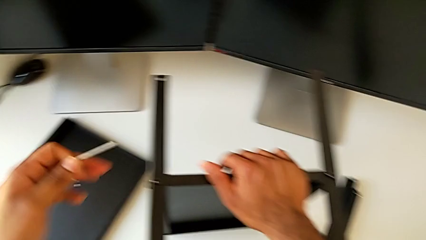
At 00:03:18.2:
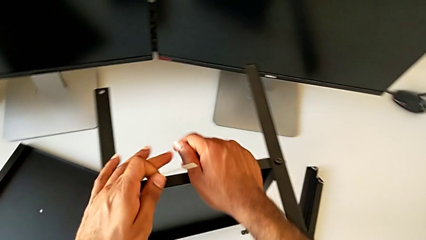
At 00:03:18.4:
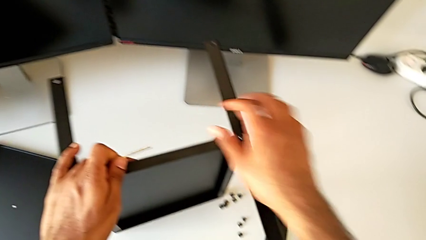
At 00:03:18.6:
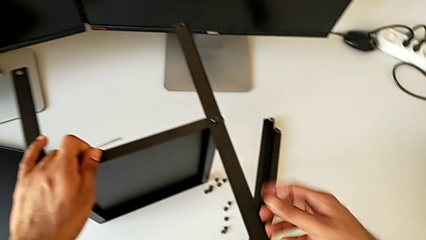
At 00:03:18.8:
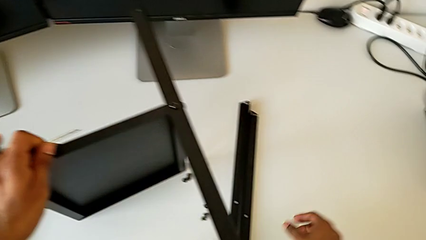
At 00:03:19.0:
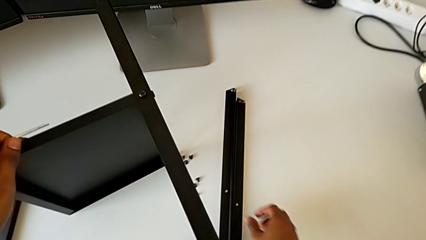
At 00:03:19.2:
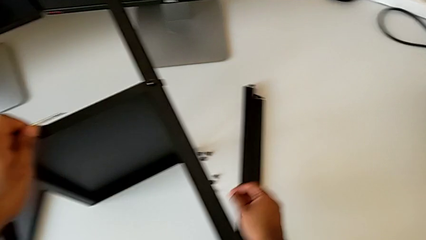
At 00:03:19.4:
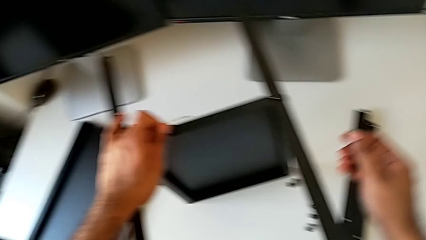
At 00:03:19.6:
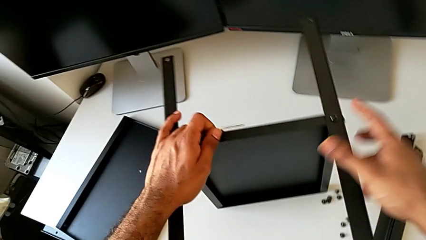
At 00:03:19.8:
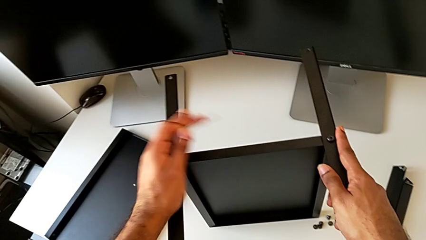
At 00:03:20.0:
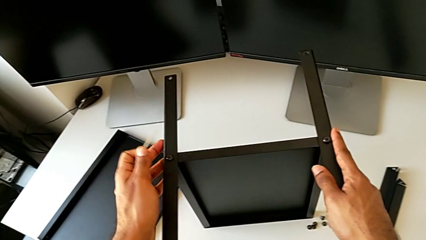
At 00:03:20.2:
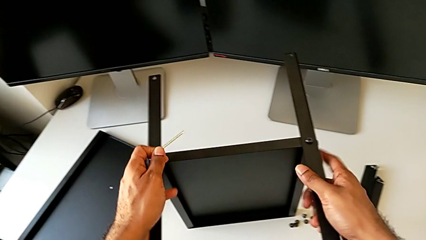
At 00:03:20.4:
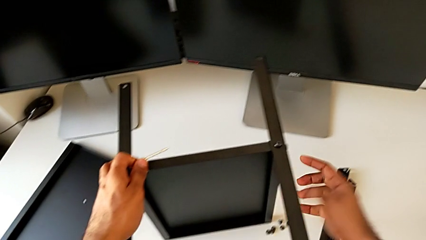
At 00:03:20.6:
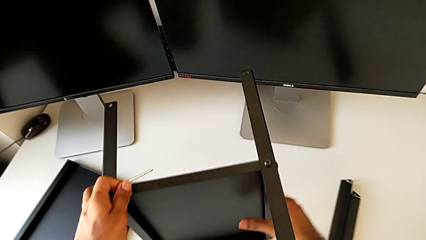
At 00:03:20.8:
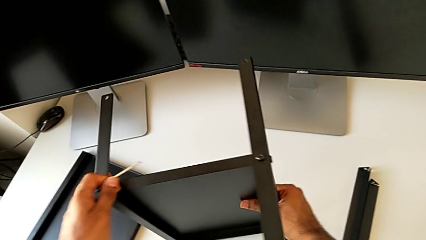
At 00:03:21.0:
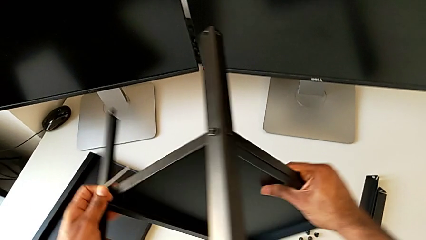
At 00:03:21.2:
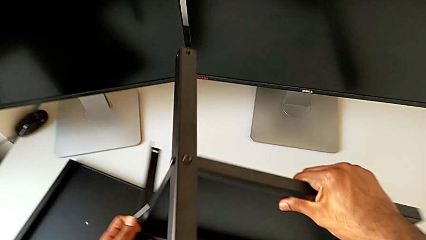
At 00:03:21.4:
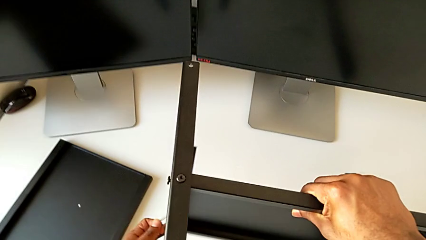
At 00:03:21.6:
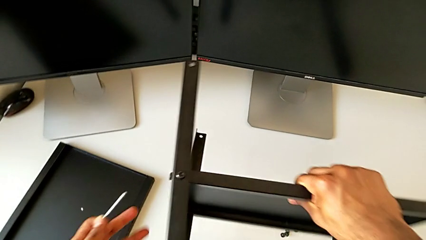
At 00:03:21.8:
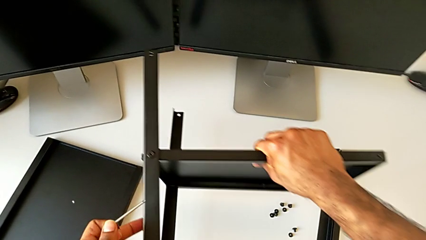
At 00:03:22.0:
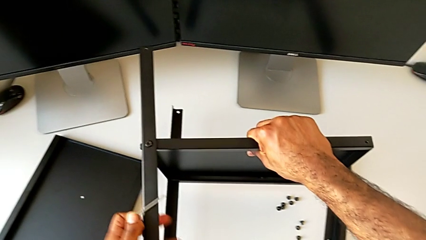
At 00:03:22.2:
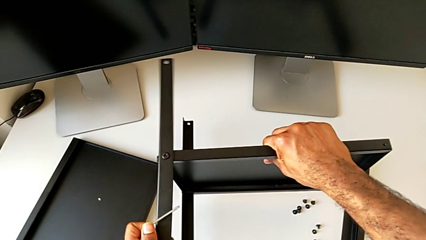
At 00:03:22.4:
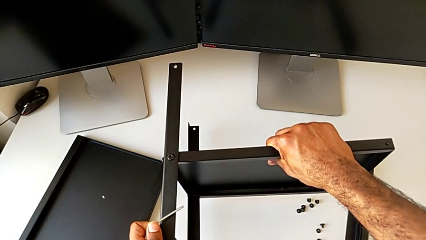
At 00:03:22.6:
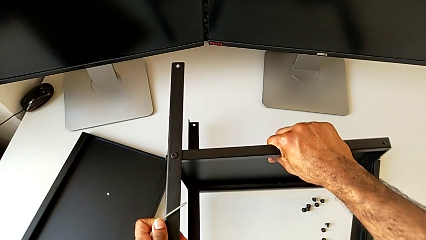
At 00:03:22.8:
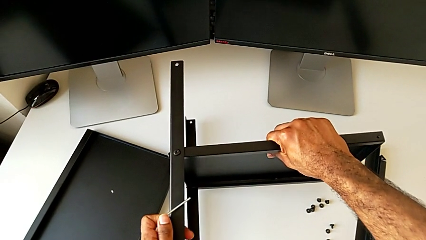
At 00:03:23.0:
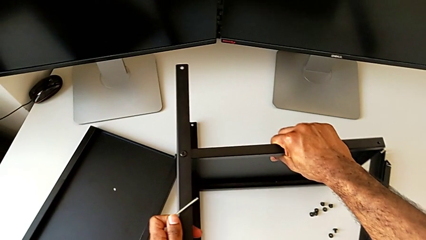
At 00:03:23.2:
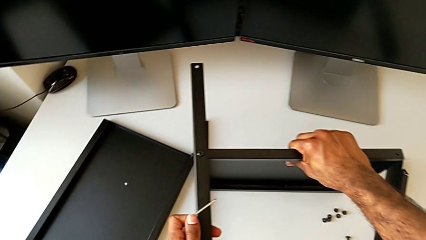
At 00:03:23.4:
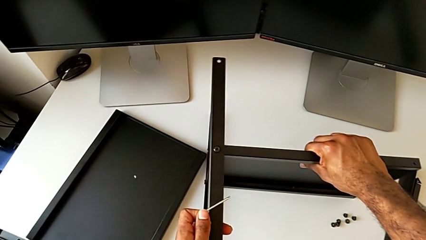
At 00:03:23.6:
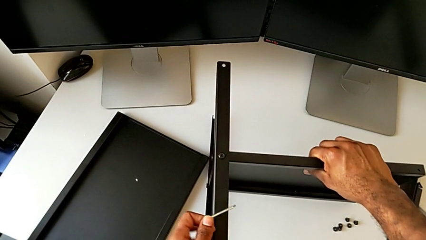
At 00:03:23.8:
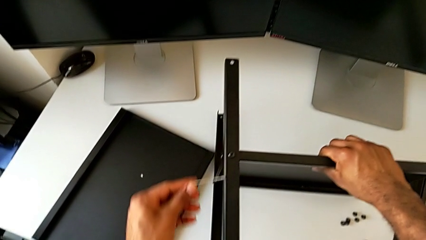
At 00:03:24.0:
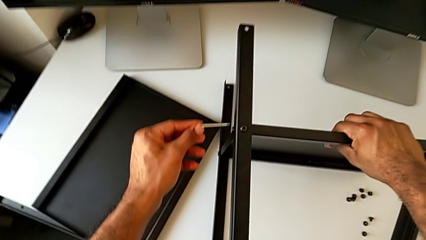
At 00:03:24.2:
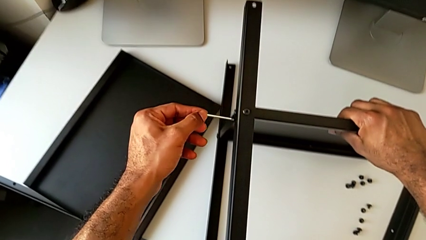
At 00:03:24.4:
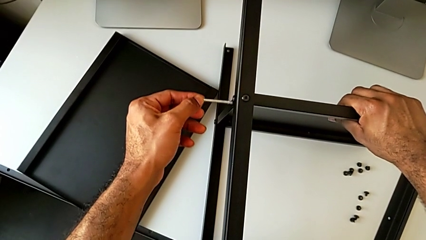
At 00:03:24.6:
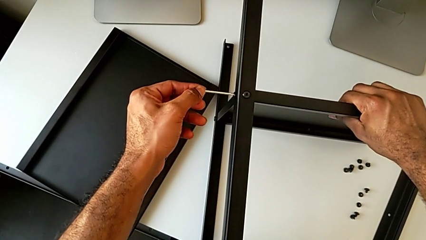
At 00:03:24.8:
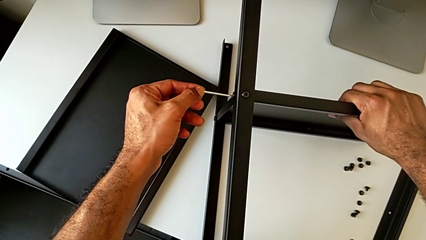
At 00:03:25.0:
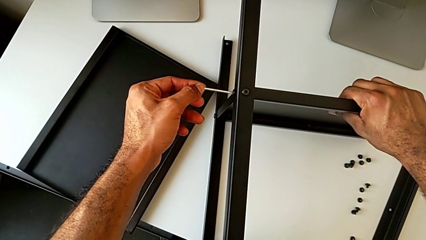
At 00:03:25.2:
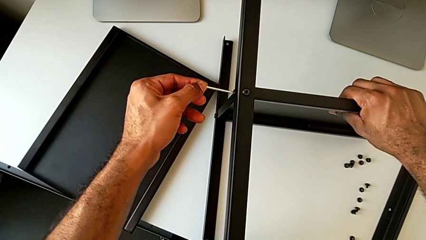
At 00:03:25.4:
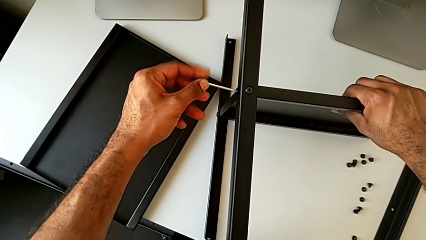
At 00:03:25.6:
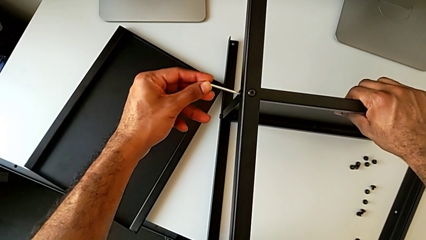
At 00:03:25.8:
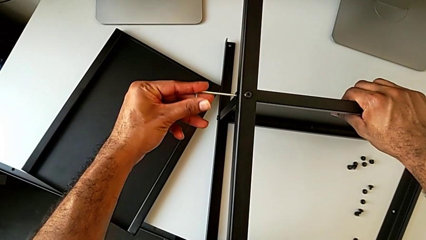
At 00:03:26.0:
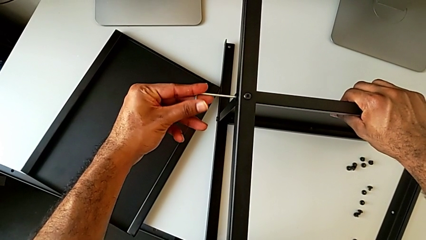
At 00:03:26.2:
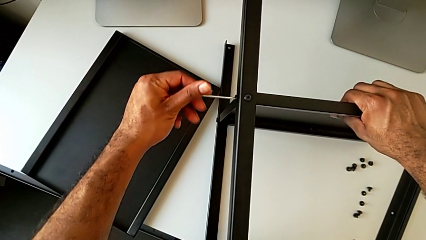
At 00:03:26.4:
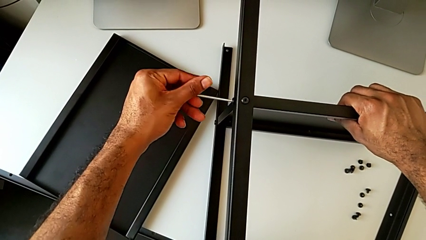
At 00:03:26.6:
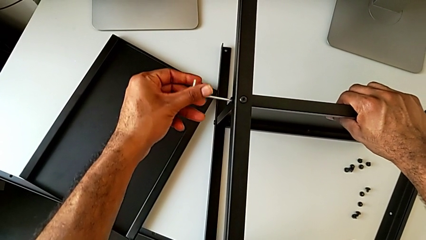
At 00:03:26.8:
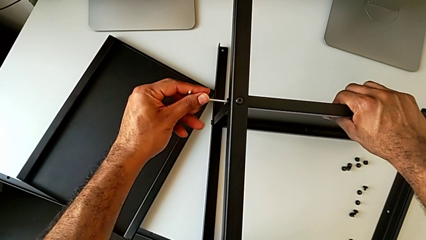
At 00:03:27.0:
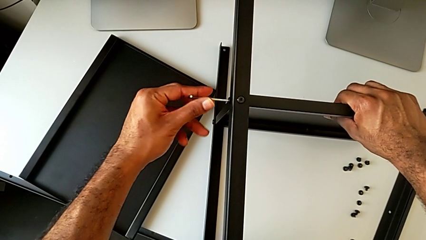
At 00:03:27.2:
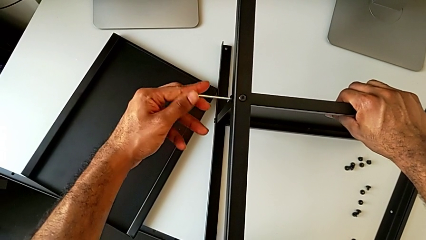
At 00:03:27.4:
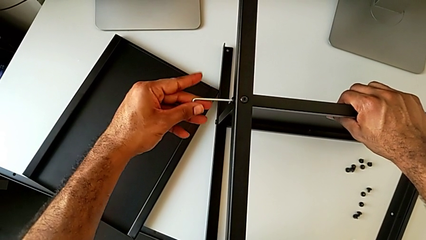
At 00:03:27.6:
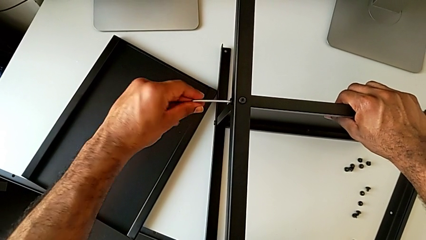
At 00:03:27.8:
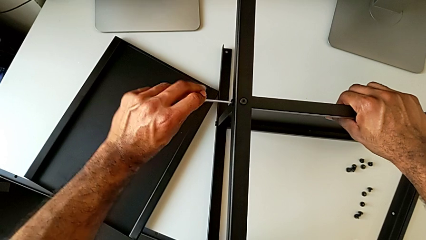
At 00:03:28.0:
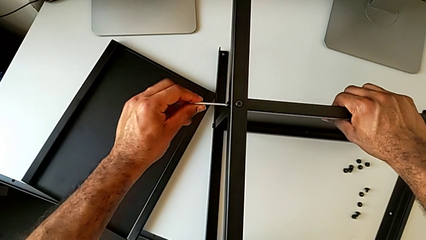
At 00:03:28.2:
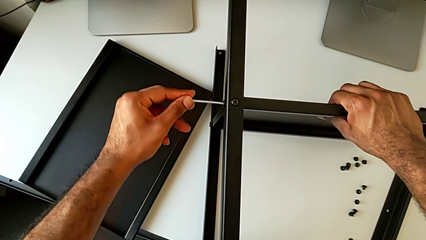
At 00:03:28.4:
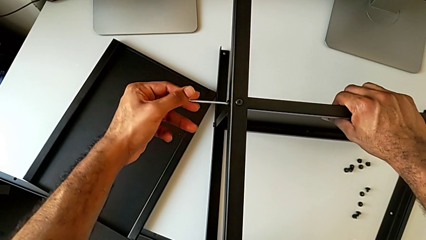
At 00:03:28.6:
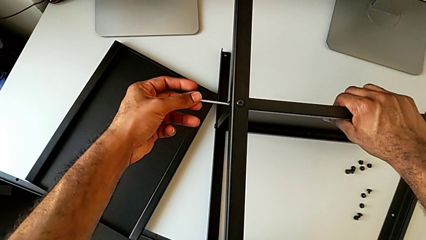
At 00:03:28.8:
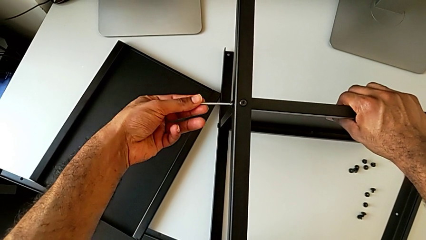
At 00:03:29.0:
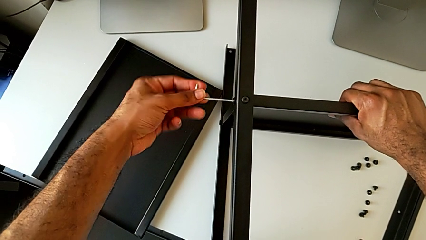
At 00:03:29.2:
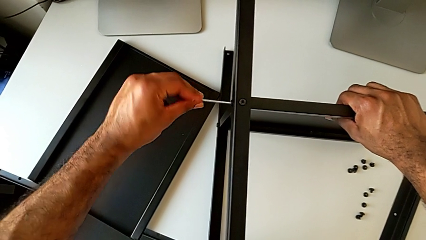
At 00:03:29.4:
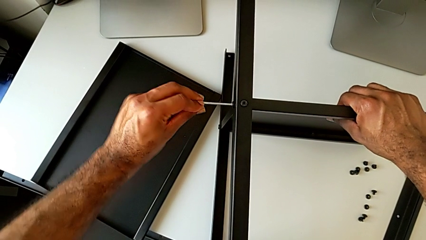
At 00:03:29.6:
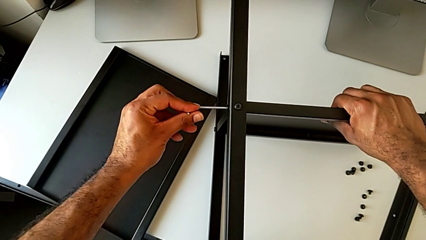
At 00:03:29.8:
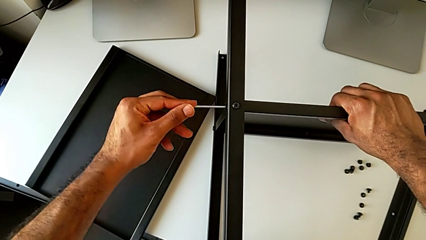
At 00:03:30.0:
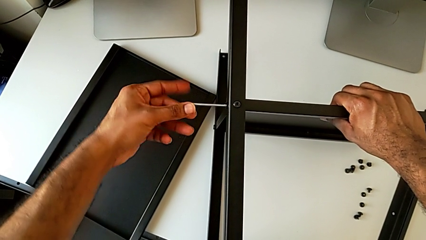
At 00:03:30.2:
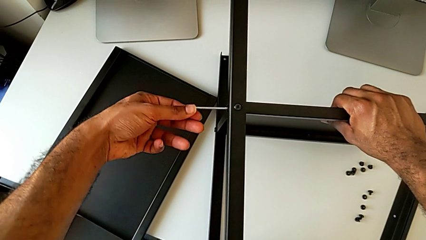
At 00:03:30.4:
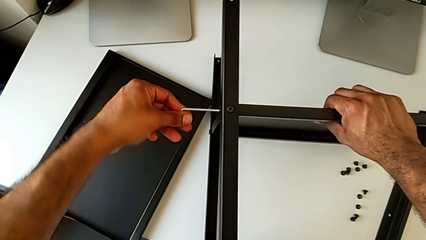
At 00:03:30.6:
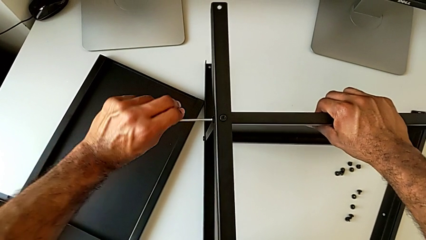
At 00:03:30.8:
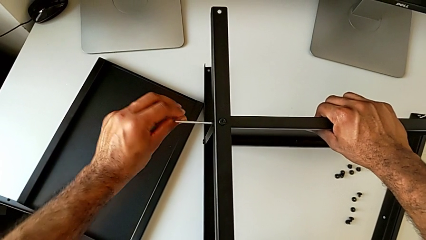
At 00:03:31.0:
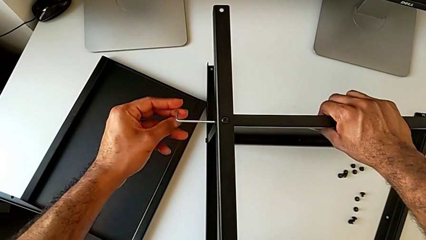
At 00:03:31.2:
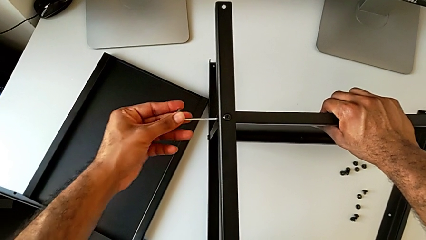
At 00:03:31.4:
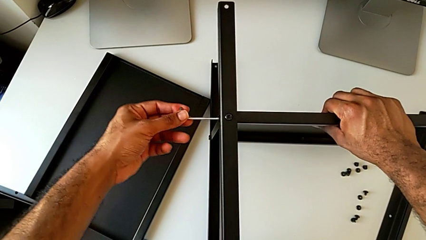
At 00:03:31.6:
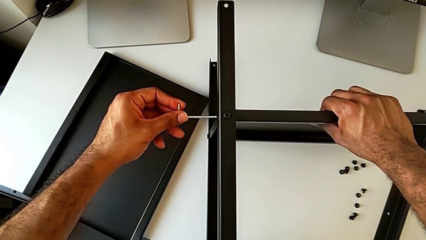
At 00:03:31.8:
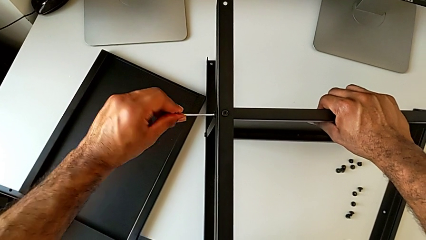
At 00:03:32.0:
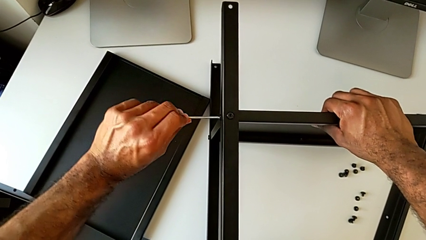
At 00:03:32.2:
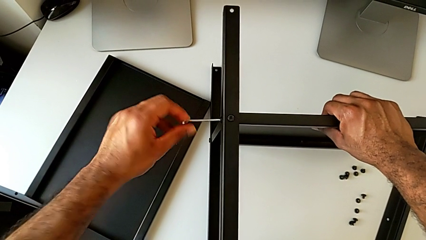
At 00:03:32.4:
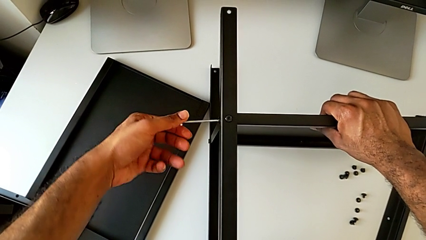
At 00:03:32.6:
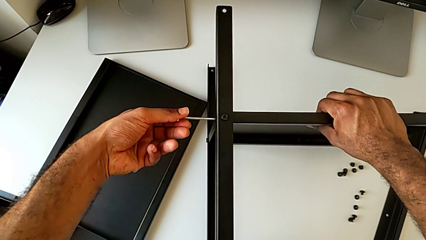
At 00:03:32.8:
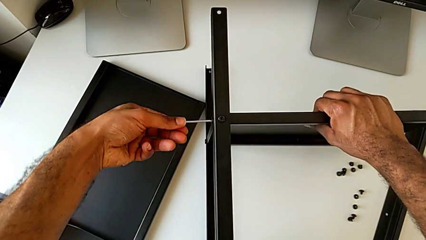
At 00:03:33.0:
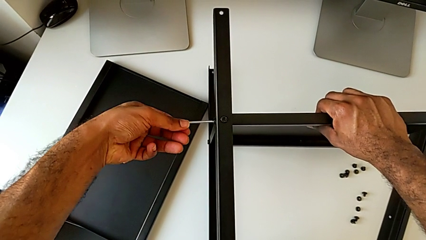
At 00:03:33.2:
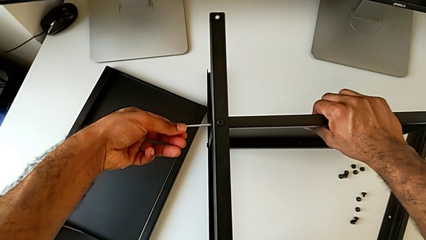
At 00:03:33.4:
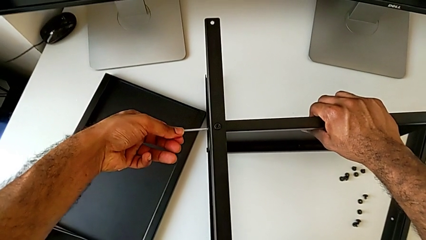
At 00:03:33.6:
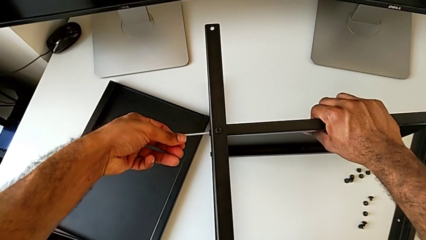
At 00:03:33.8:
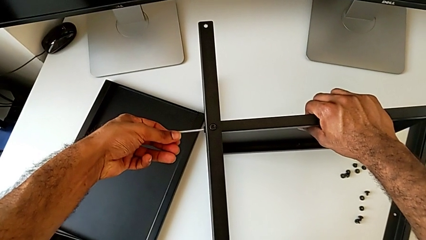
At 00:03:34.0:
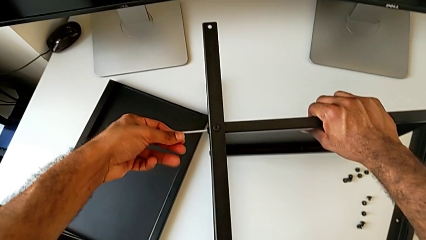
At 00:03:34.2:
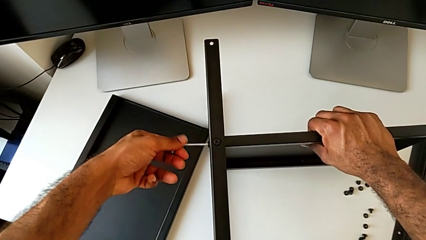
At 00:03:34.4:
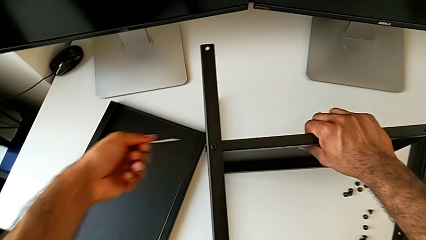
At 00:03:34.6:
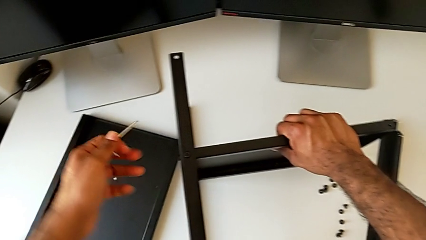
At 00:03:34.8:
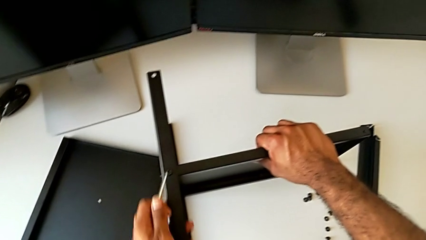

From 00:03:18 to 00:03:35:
The camera wearer tightens the screw of the first leg to the bottom tray. They rotate the nightstand, place it, insert the Allen wrench, screw the hex socket head and withdraw the Allen wrench.
